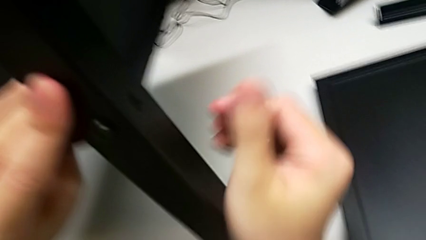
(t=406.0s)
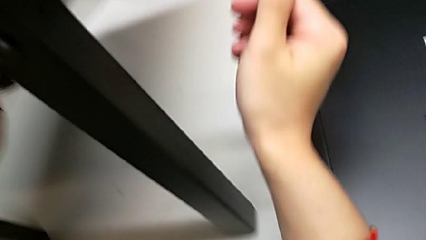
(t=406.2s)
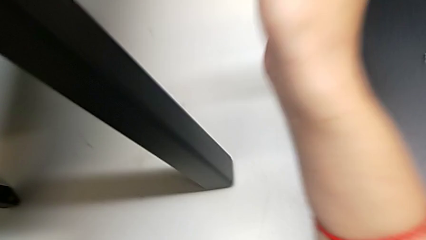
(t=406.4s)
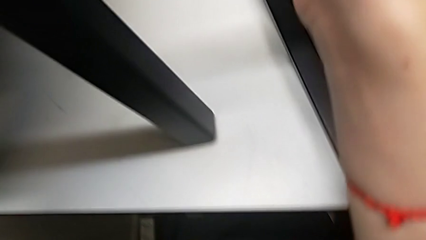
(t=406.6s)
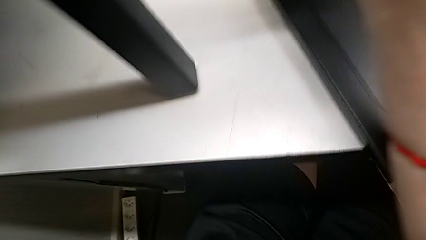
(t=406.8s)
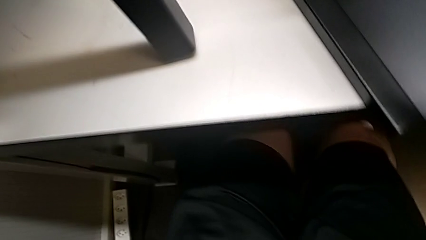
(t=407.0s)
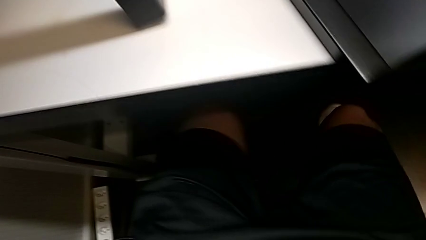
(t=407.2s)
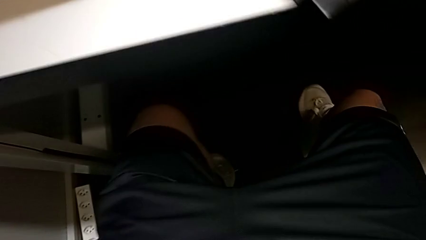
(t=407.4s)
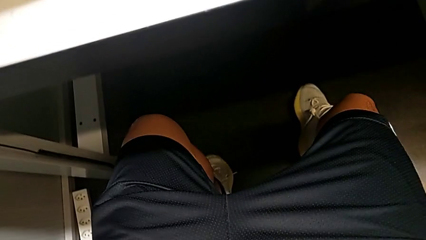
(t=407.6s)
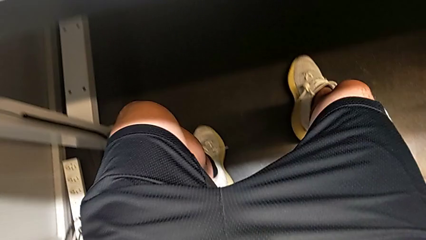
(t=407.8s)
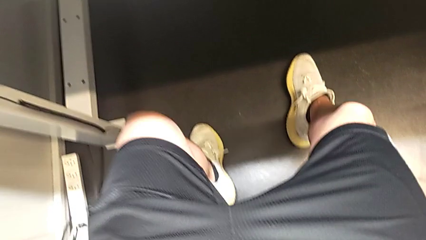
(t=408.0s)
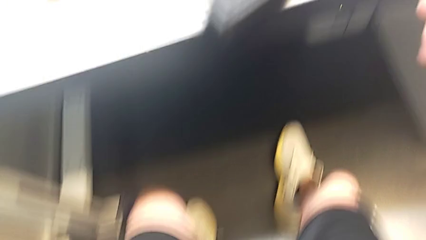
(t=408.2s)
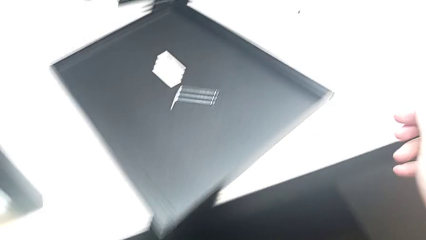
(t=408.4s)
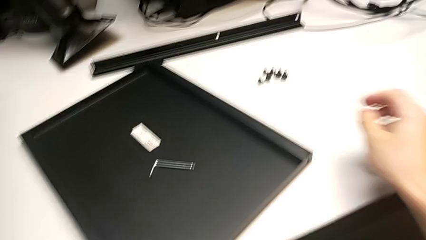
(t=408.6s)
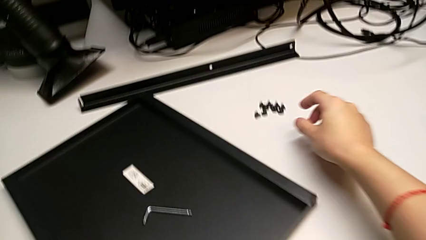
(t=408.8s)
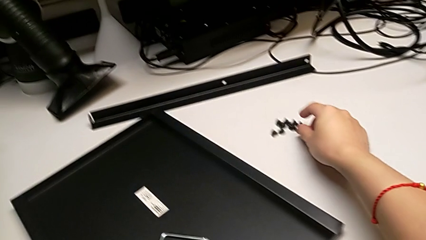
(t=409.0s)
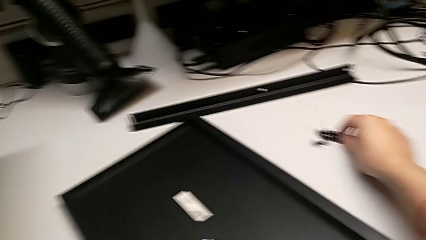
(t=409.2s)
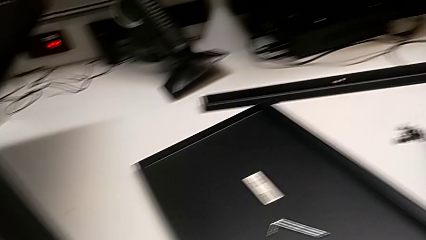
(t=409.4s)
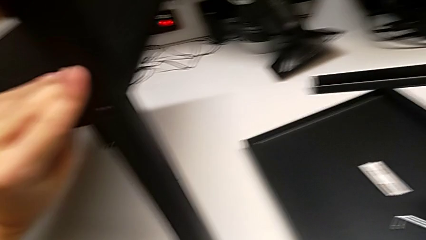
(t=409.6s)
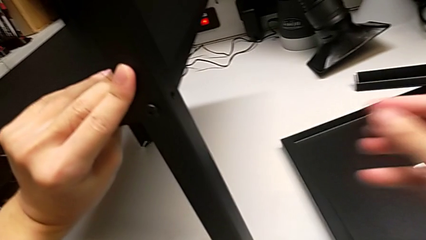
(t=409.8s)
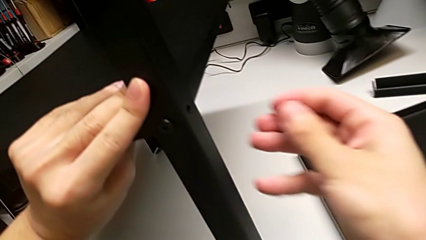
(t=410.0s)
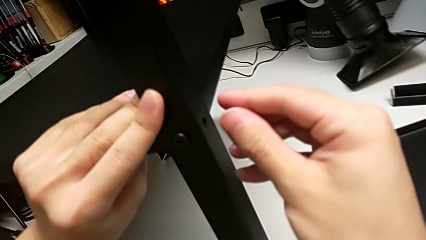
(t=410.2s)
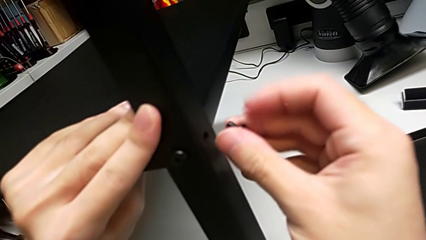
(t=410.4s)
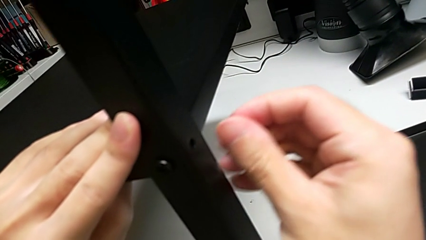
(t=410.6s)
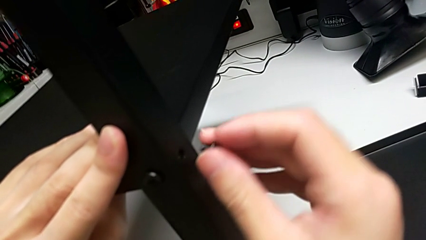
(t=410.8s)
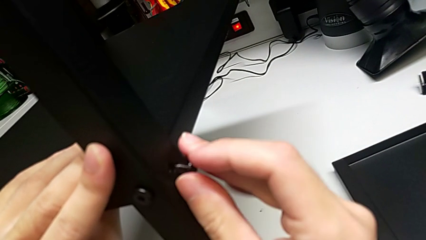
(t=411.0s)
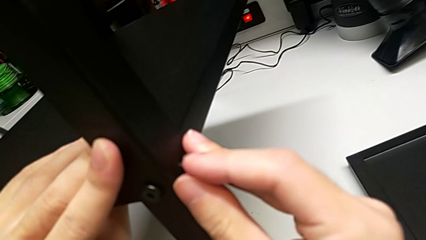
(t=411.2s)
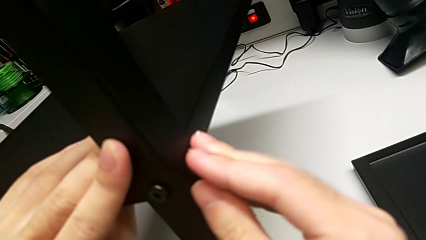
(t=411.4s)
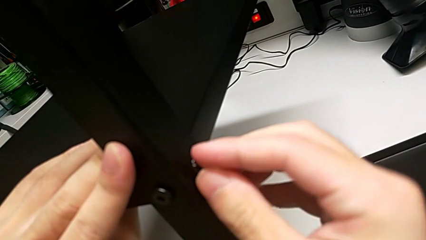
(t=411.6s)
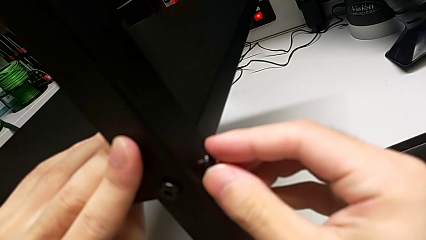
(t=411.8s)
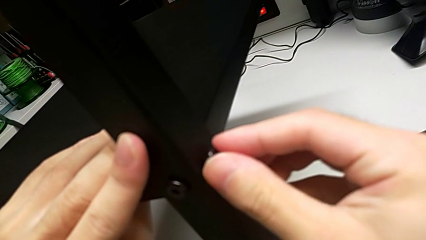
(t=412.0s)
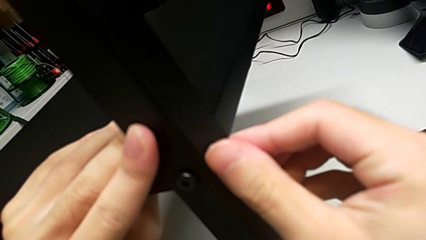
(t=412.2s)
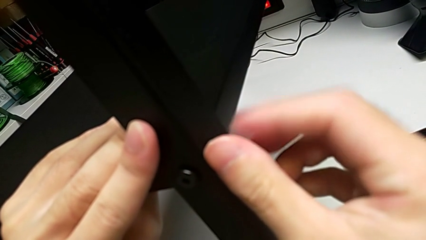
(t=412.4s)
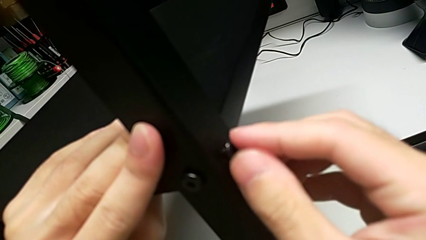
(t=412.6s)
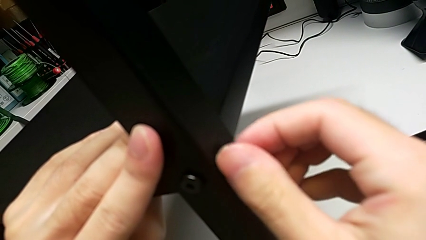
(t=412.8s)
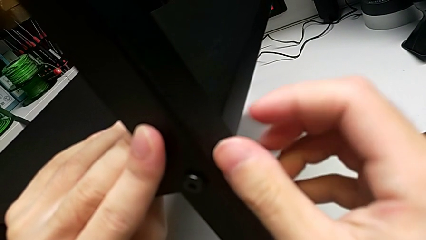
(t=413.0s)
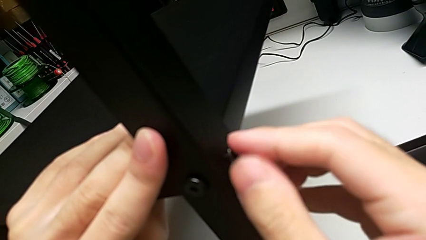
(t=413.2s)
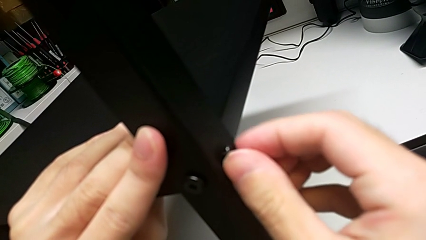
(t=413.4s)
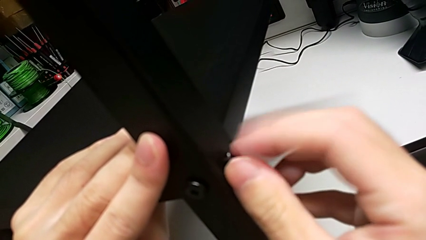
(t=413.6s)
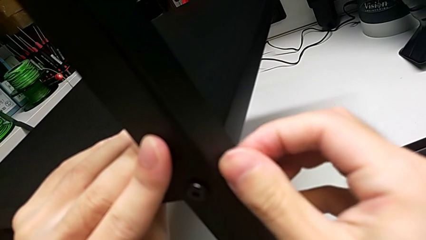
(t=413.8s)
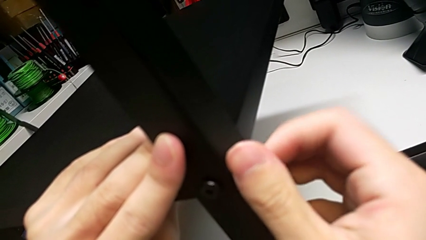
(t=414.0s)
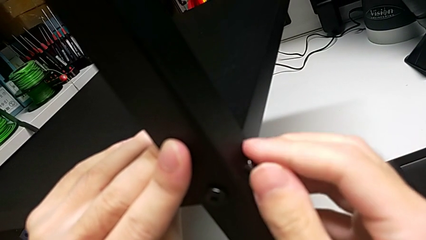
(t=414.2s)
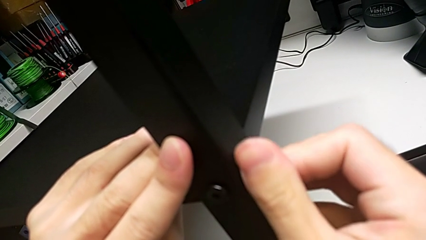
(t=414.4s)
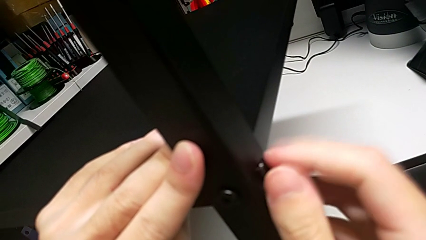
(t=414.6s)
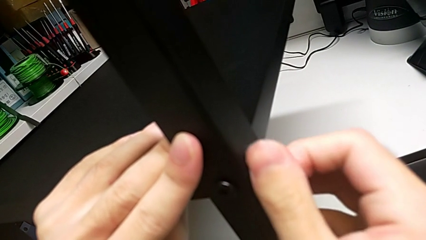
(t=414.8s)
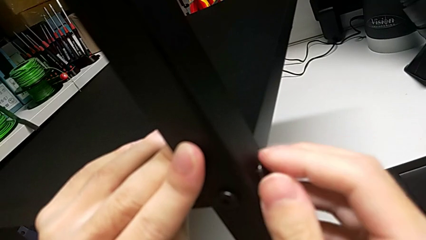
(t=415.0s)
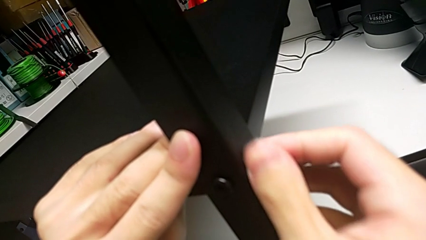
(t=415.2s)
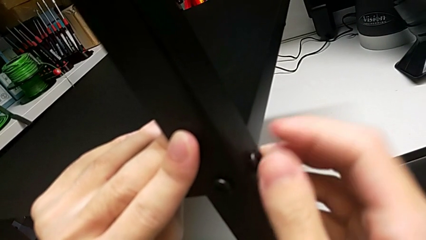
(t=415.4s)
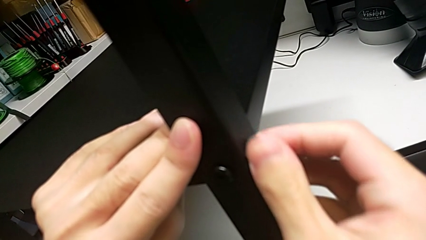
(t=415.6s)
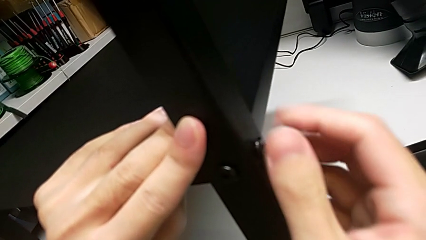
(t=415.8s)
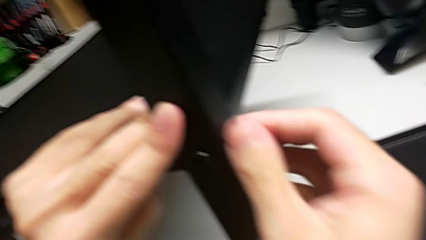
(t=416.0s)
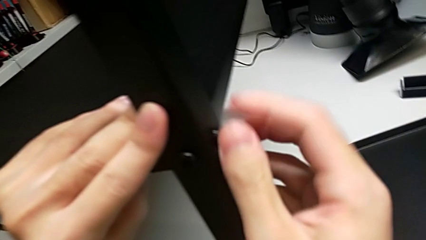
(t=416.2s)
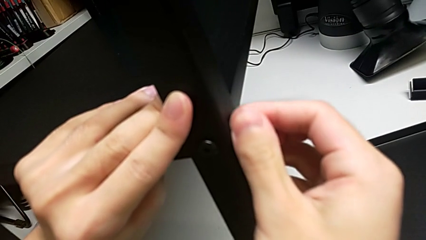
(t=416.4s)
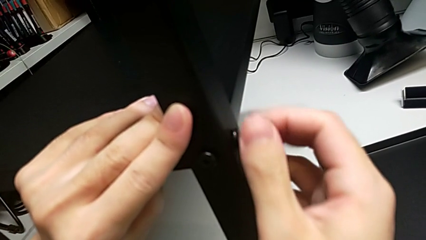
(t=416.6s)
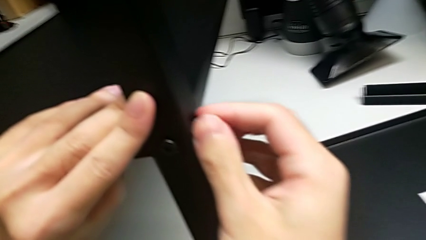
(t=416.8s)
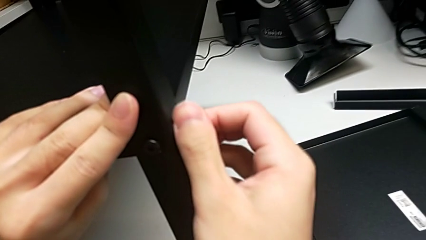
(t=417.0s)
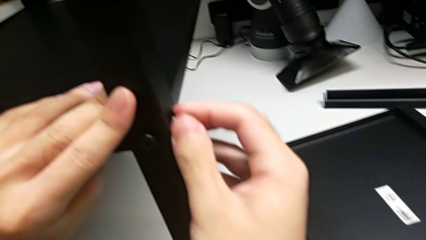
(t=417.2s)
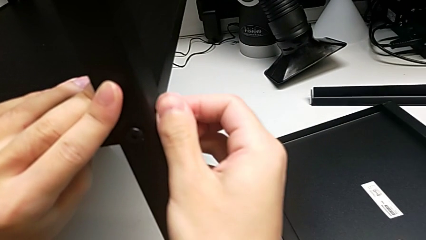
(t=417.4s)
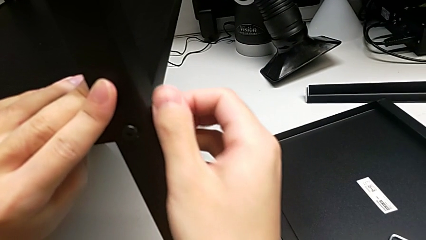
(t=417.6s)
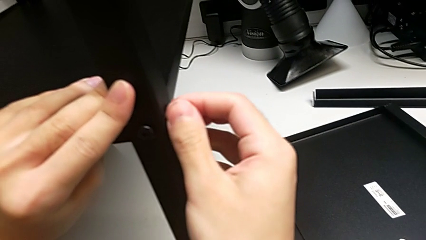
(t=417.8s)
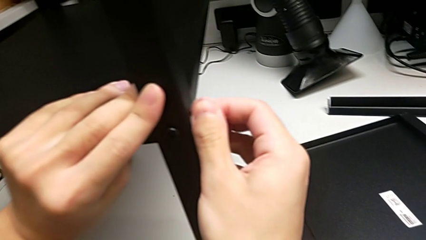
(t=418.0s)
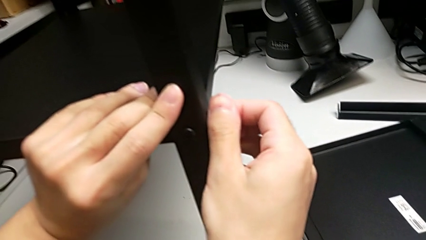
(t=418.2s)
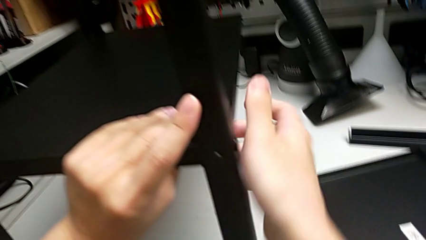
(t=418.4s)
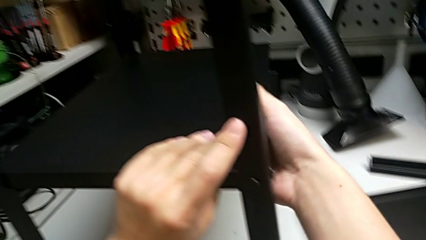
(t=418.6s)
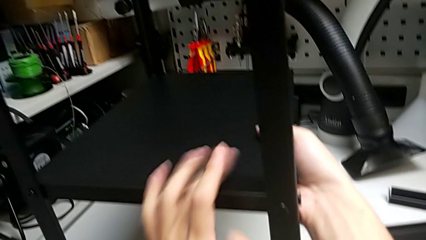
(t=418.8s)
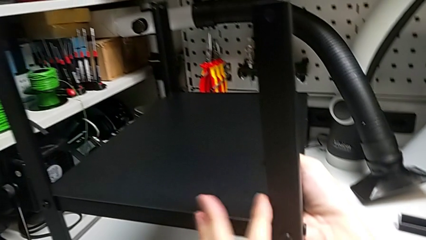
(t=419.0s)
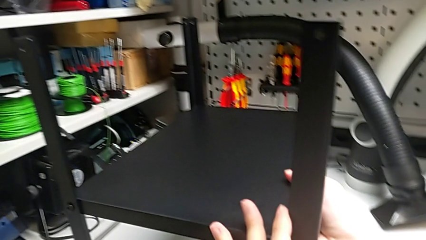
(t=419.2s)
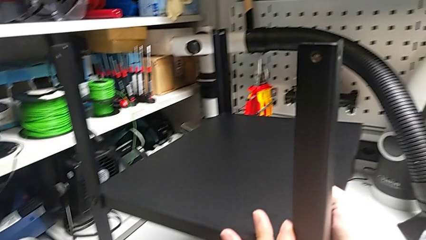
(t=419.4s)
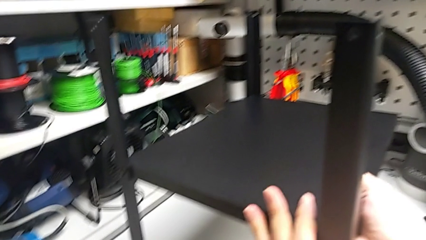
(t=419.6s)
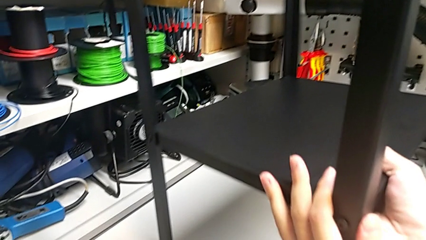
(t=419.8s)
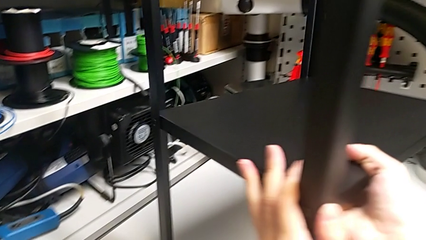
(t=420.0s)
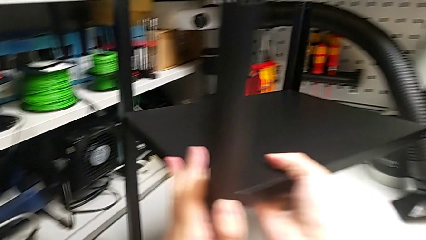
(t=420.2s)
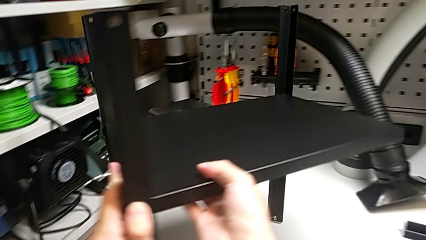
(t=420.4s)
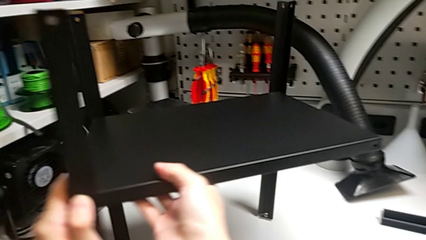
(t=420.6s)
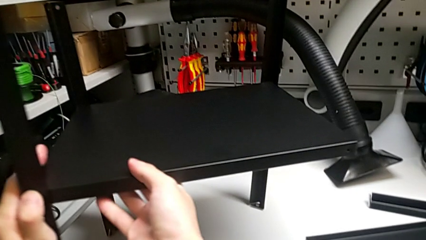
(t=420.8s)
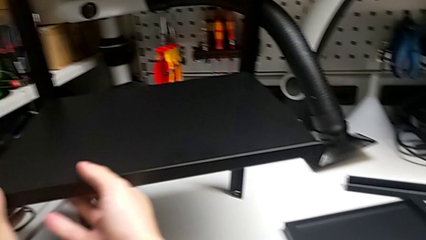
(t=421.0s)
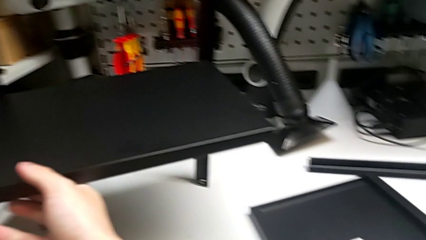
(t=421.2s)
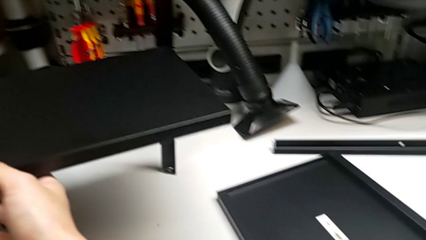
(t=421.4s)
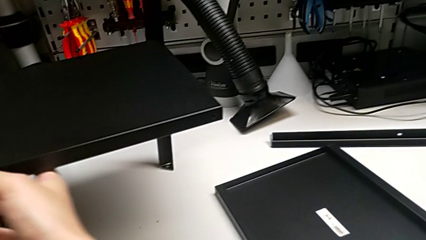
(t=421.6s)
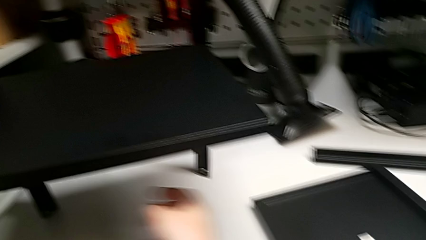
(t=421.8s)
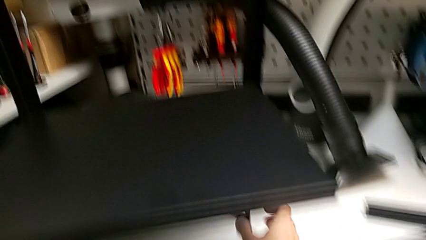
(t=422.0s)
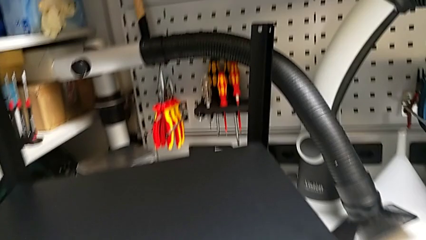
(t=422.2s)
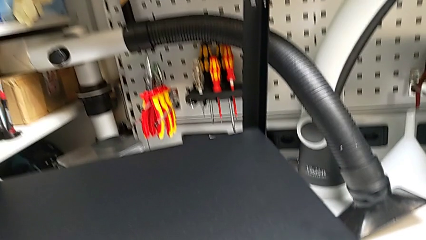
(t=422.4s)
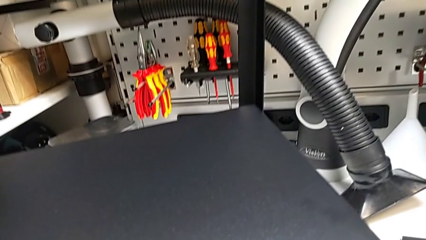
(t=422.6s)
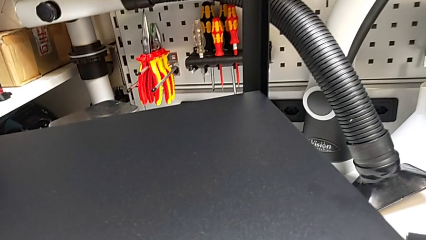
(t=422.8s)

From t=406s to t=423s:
The camera wearer is screwing the third leg into place. They place the hex socket head, lift the third hex socket head, insert it, screw it and rotate the tray.
